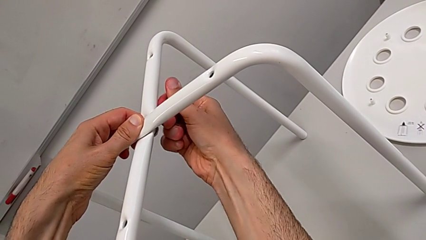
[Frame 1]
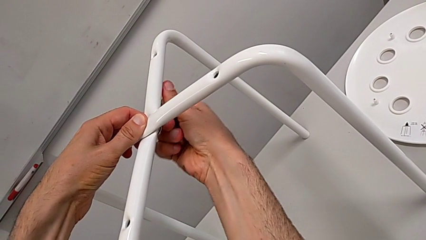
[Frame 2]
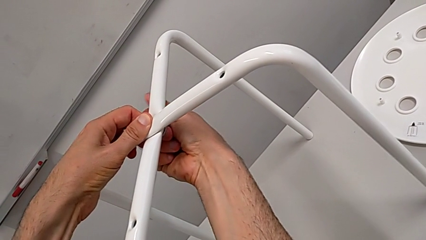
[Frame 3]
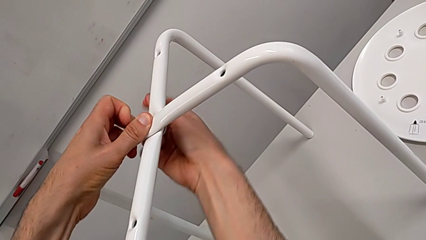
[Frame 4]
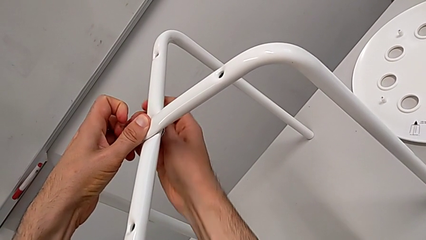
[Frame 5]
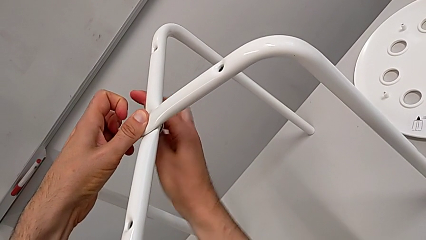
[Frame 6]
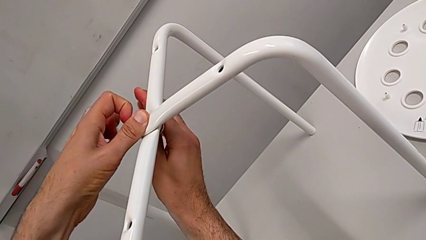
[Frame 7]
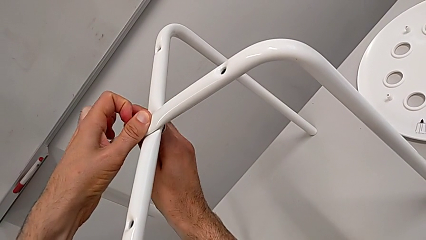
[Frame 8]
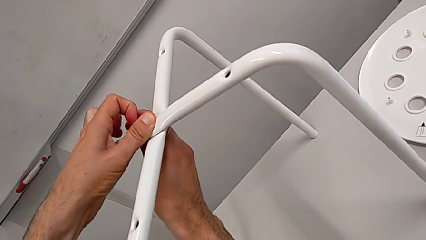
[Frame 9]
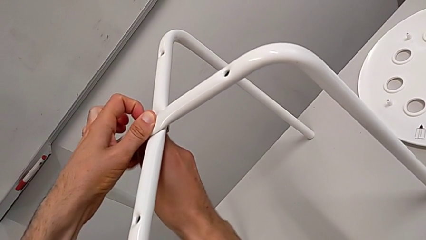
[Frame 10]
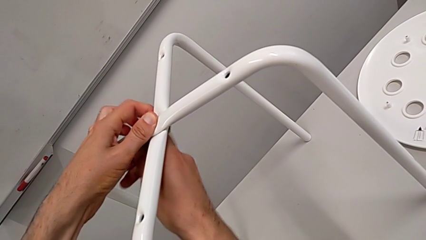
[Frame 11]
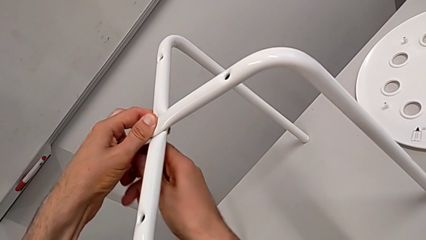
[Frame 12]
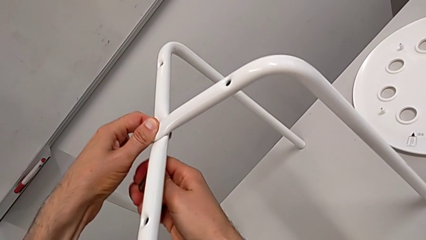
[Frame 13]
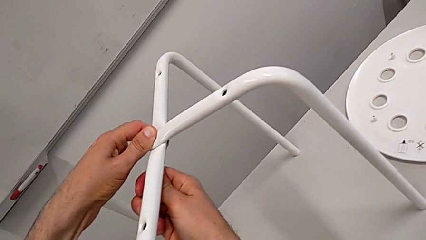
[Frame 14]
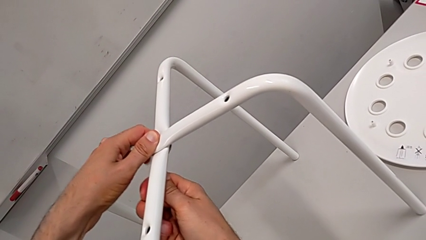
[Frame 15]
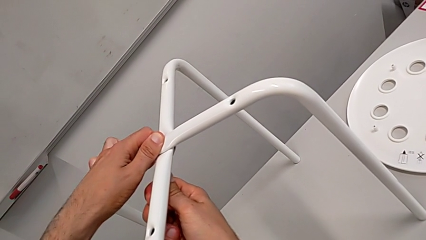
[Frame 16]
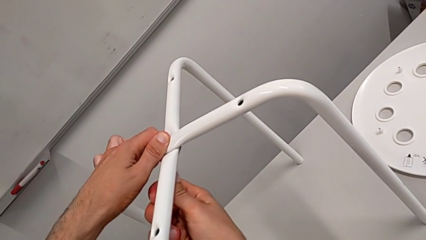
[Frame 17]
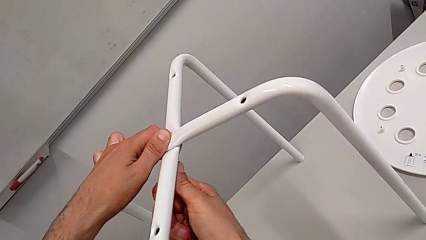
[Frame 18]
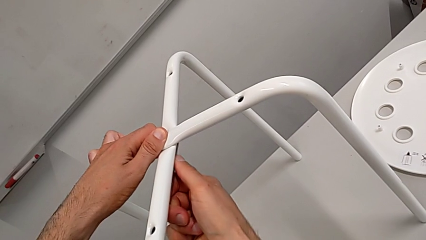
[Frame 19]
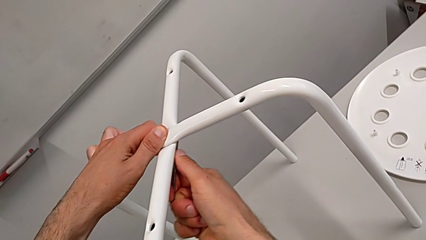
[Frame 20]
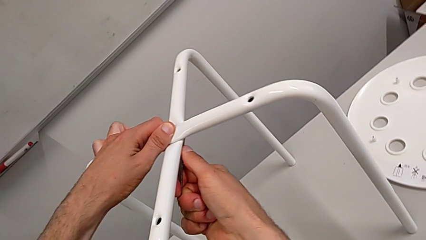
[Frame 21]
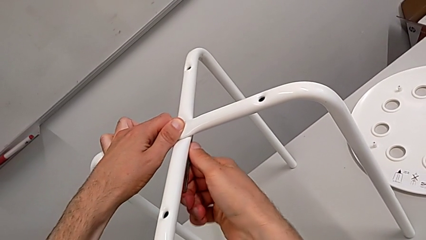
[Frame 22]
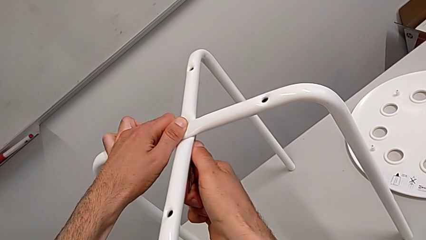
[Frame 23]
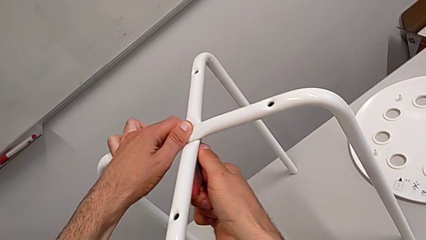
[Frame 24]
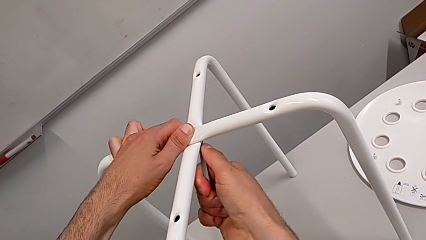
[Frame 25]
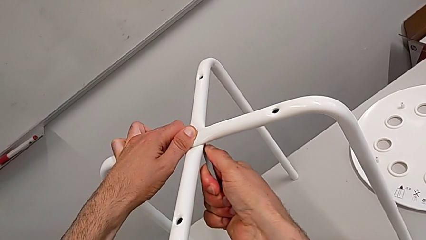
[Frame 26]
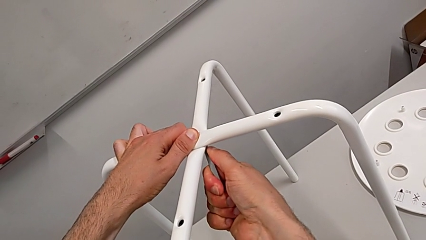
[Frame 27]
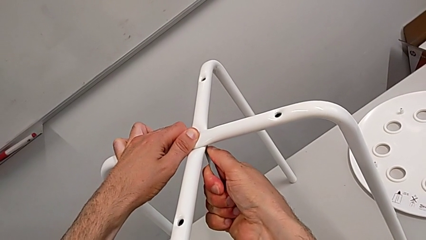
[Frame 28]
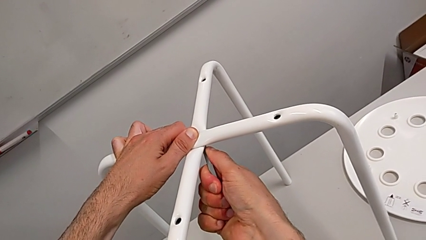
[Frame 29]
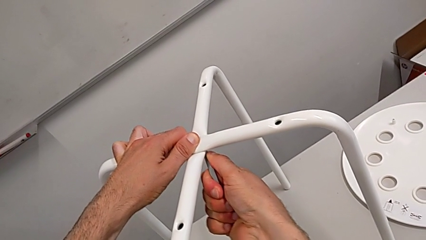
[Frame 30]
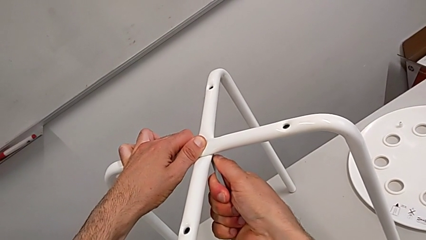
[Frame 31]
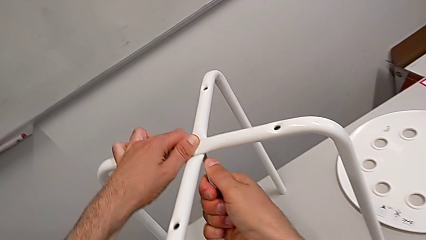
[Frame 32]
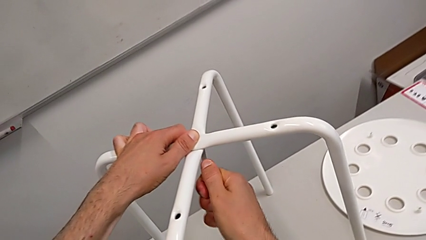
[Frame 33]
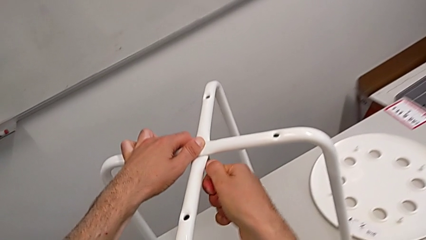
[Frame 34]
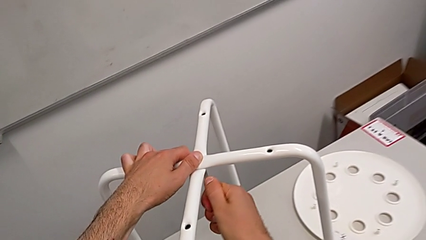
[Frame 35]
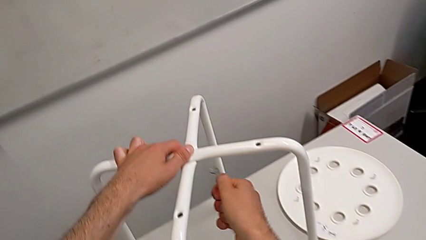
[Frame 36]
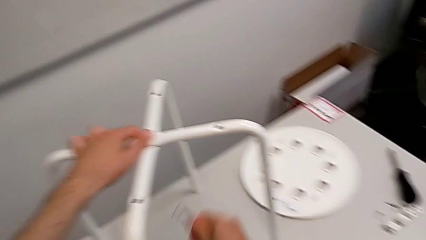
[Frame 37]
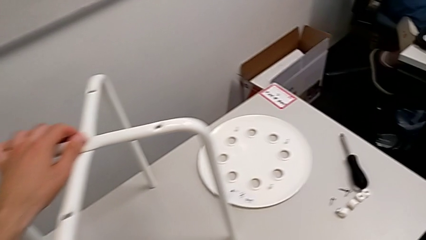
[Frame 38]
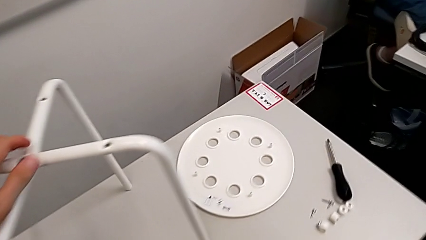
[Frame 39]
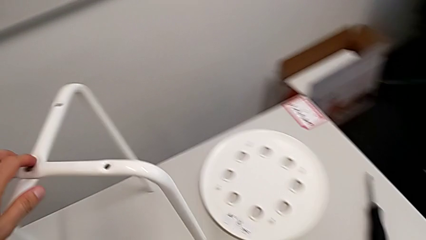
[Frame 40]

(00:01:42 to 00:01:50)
The camera wearer is screwing the legs. They screw the hex nut and withdraw the hexagonal wrench.

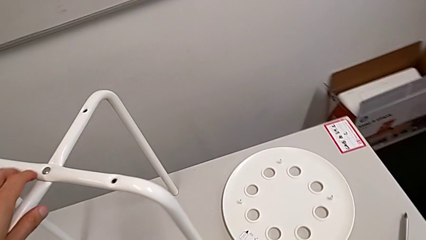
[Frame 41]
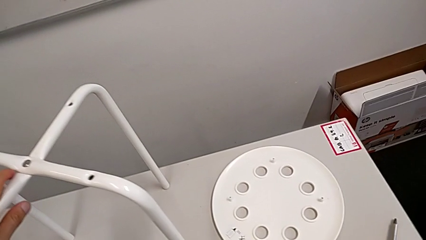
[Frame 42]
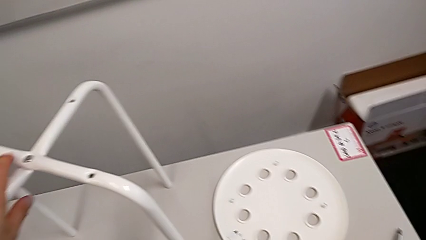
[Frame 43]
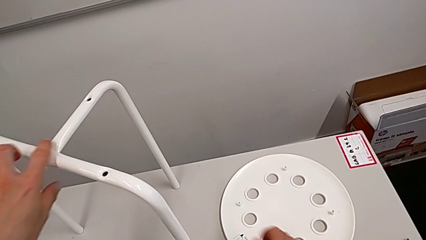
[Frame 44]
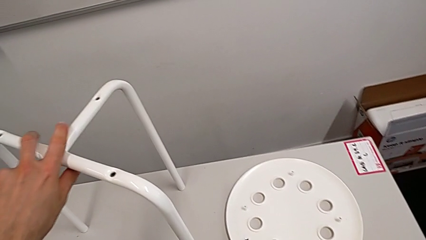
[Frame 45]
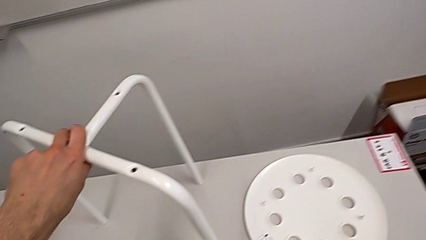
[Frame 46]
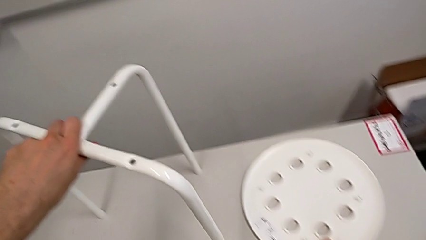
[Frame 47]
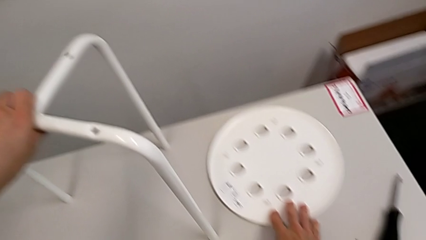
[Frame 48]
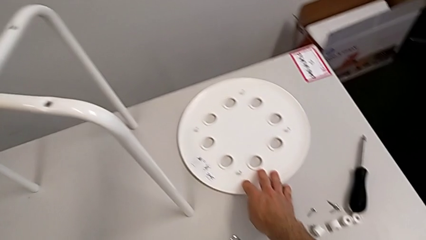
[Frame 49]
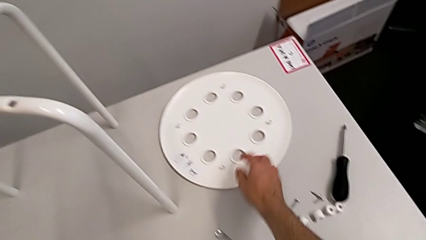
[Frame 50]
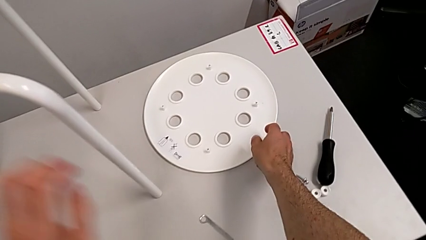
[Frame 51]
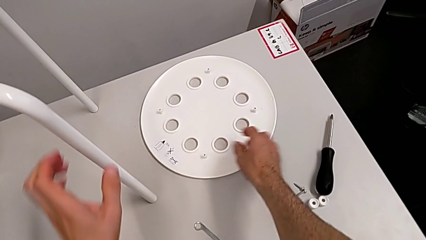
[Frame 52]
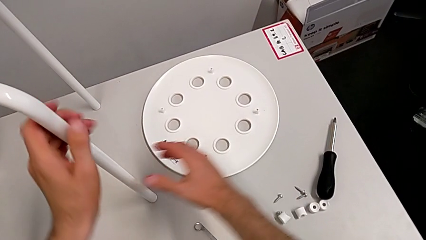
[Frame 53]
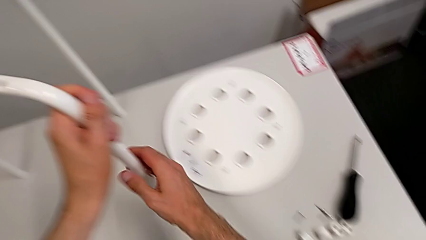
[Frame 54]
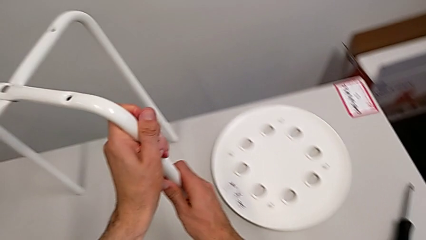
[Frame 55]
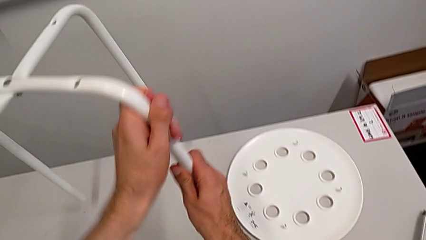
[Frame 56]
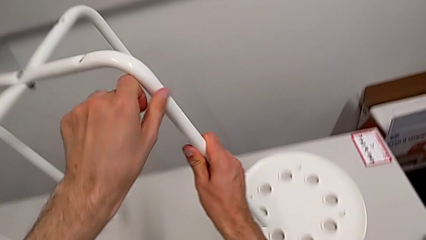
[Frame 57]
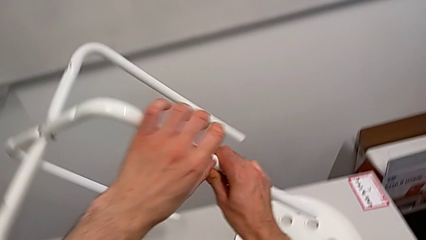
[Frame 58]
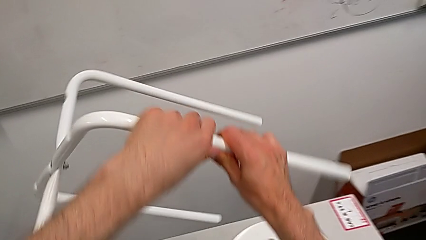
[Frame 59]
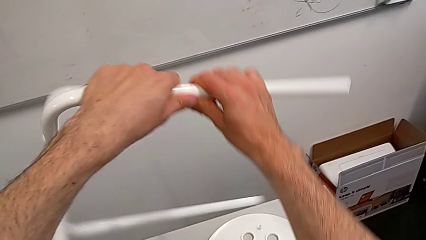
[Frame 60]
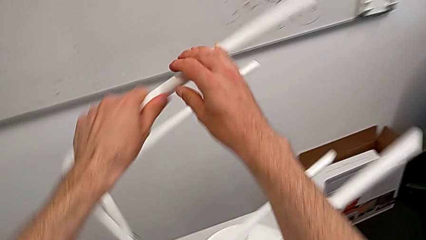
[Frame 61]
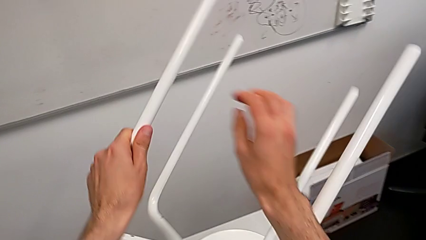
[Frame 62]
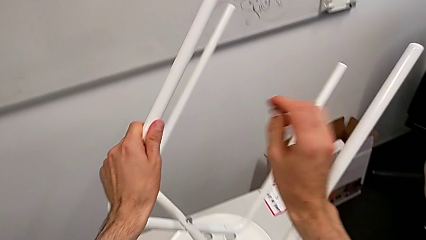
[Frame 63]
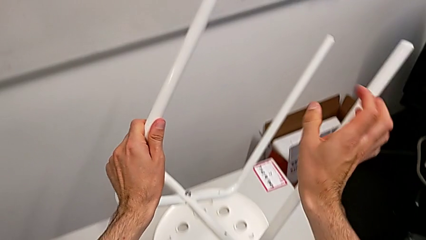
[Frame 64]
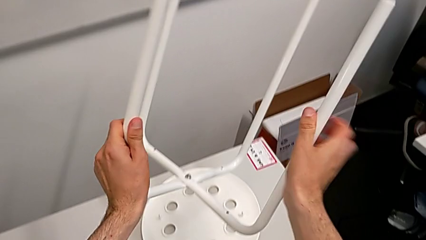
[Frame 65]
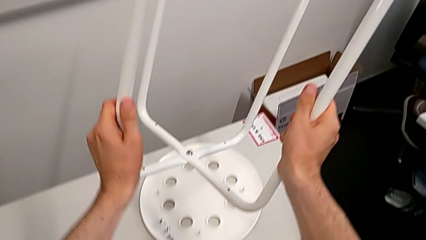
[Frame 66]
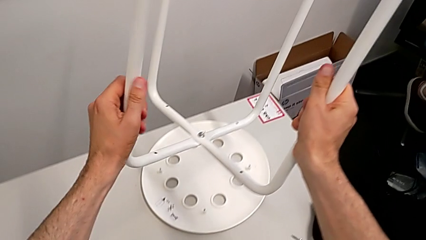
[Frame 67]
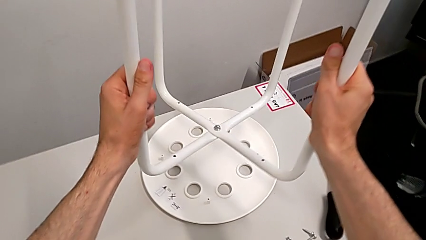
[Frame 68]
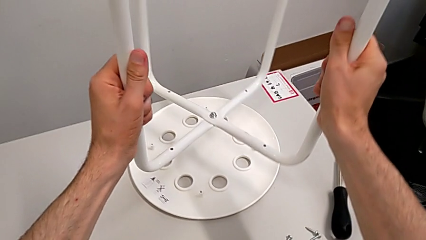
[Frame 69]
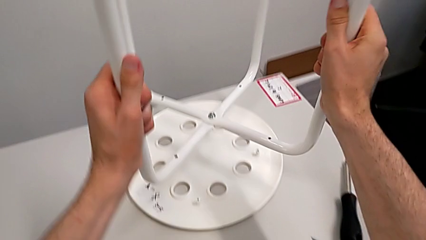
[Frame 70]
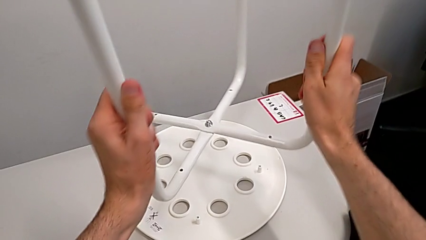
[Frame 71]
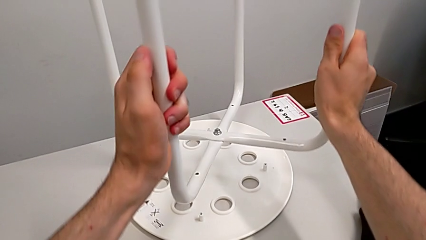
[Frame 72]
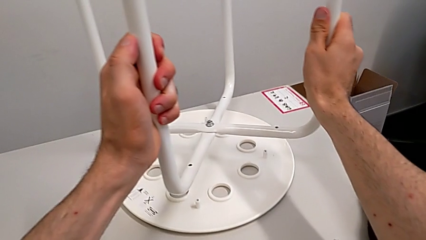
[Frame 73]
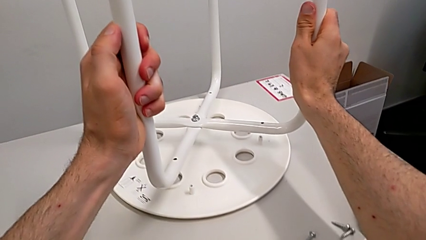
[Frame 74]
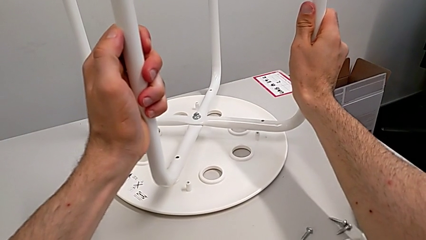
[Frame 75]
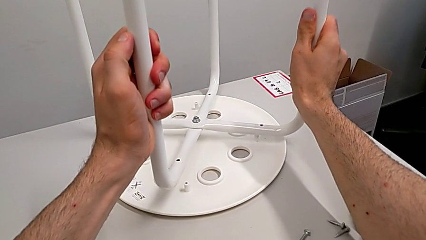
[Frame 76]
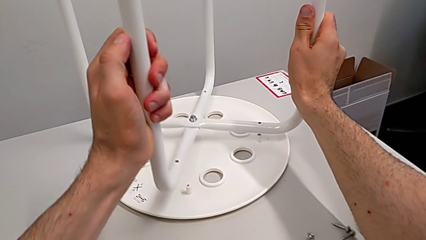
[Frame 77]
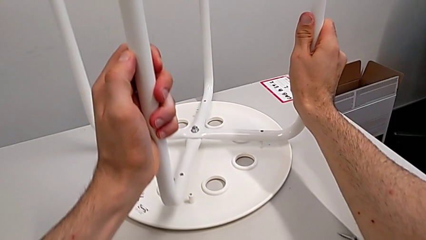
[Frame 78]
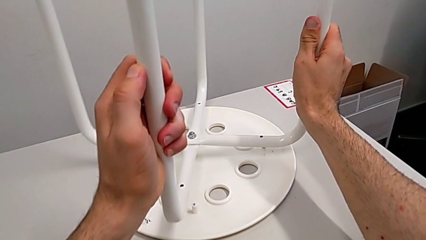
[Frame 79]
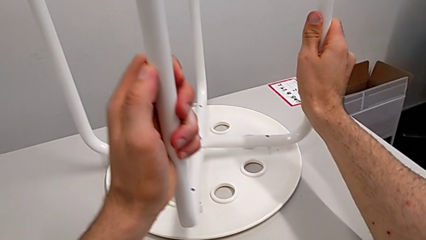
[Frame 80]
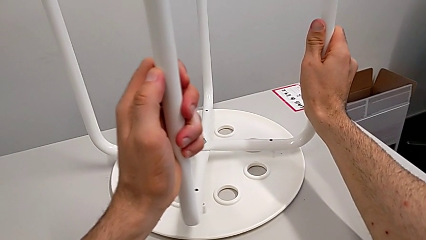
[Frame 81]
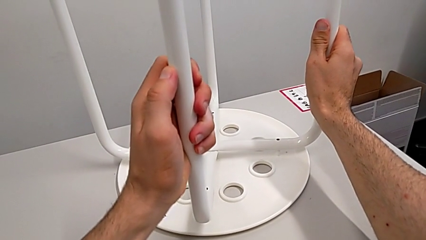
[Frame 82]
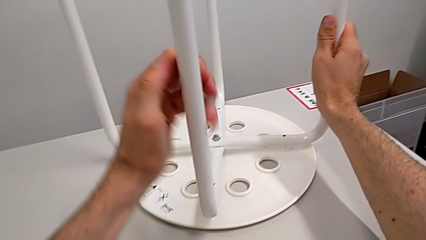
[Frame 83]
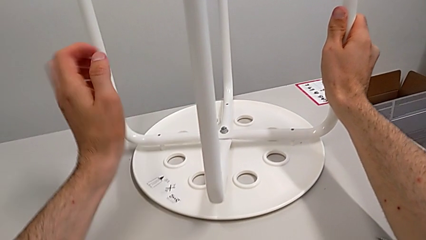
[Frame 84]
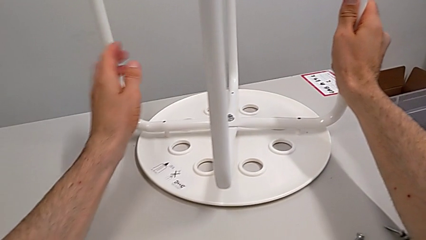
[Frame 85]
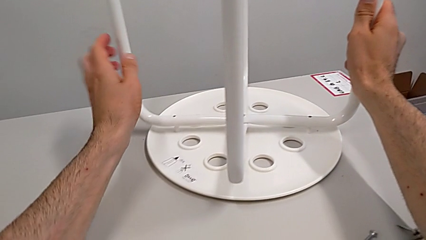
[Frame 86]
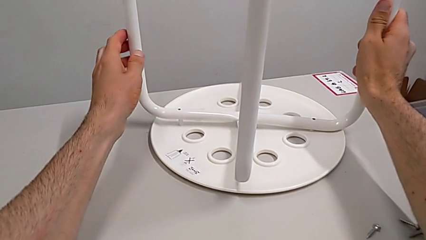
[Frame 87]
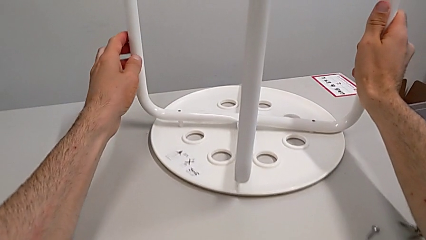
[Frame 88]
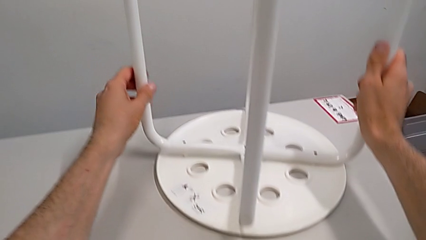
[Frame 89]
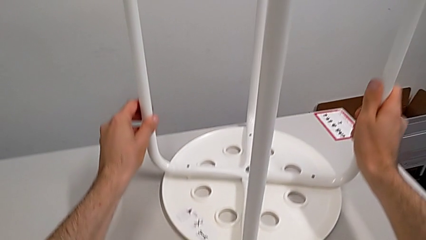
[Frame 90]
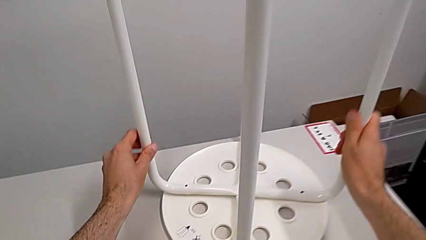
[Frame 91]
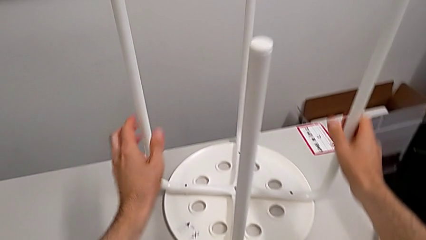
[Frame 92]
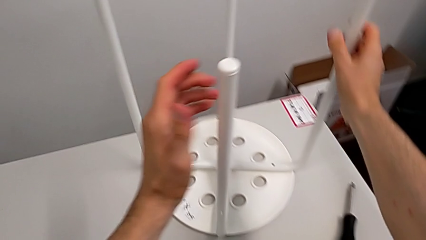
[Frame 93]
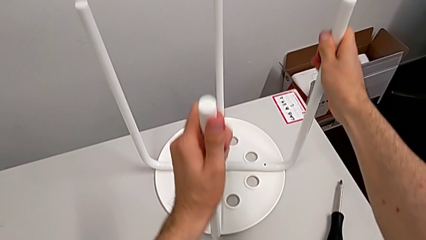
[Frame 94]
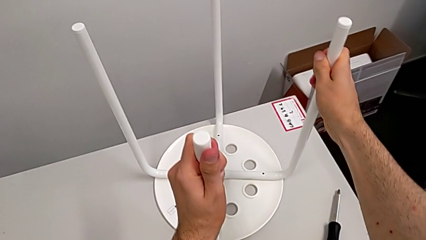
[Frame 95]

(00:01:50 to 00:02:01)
The camera wearer is mounting the saddle washers and screws of the legs. They place the hexagonal wrench, grab the seat, rotate the leg, place it and align it.
